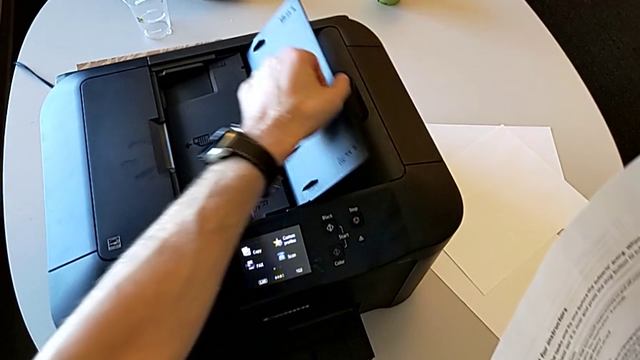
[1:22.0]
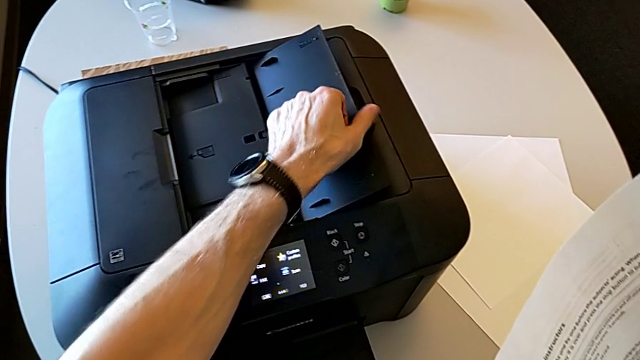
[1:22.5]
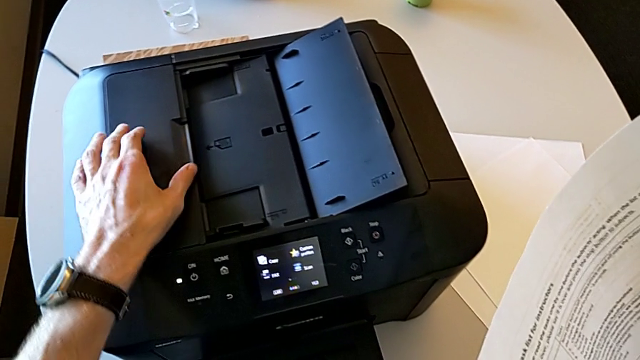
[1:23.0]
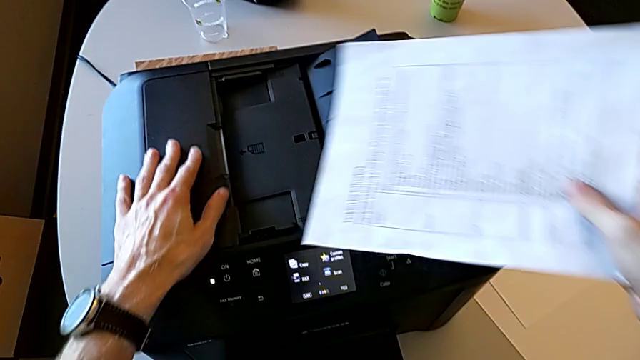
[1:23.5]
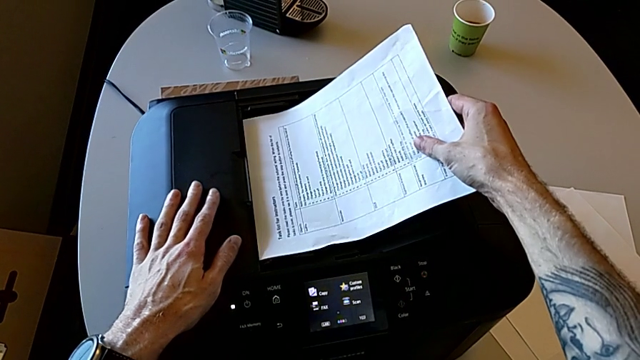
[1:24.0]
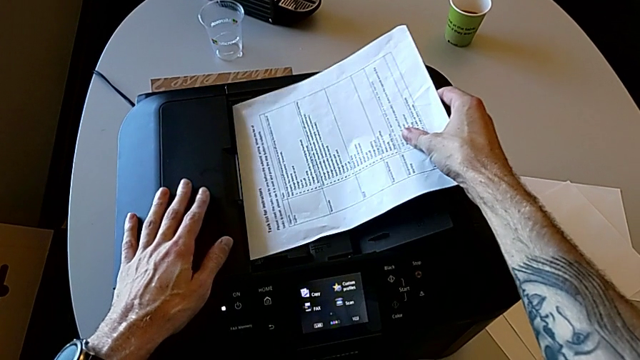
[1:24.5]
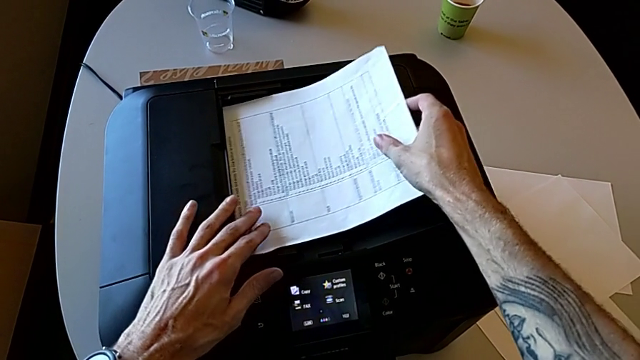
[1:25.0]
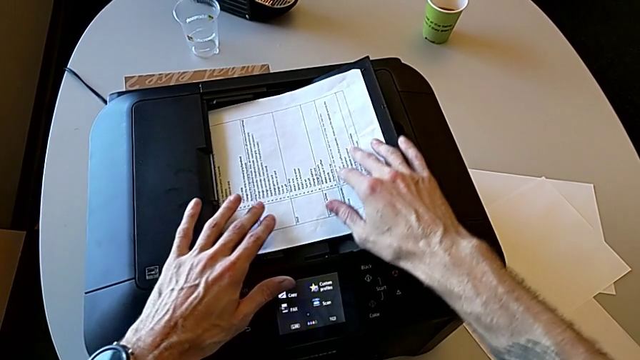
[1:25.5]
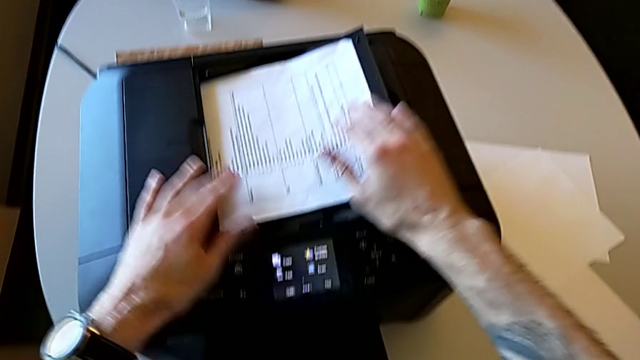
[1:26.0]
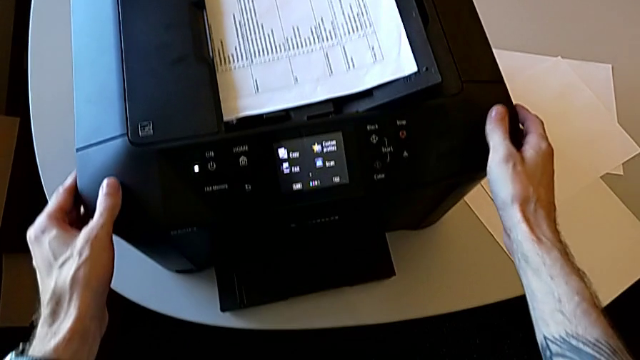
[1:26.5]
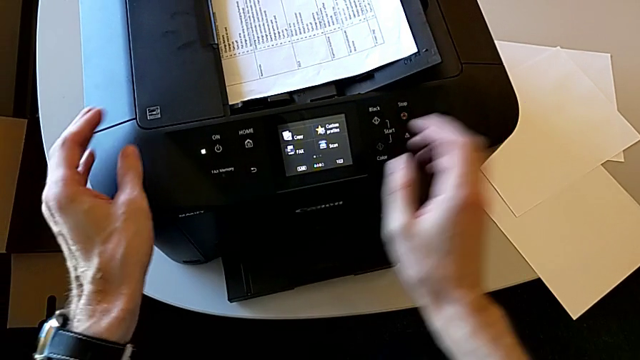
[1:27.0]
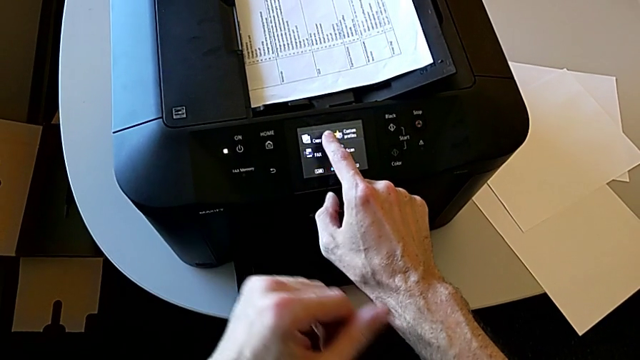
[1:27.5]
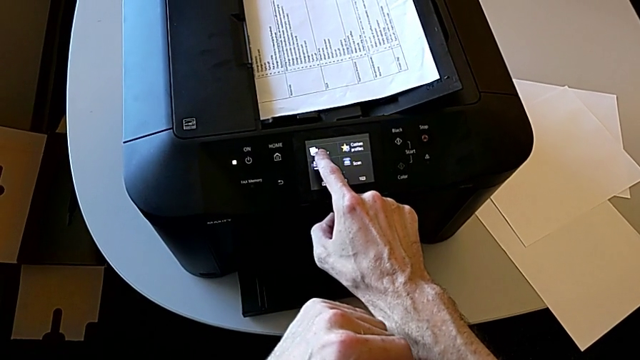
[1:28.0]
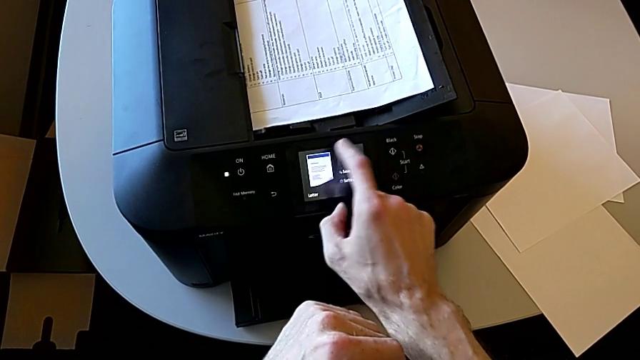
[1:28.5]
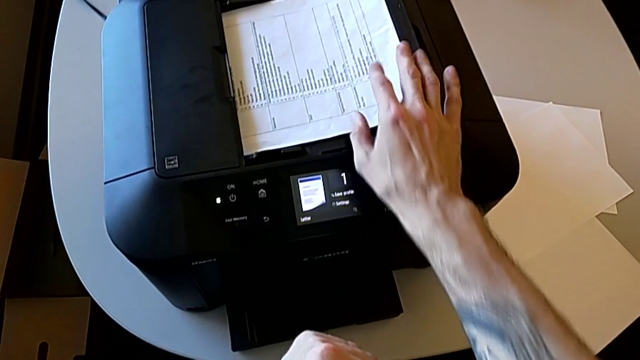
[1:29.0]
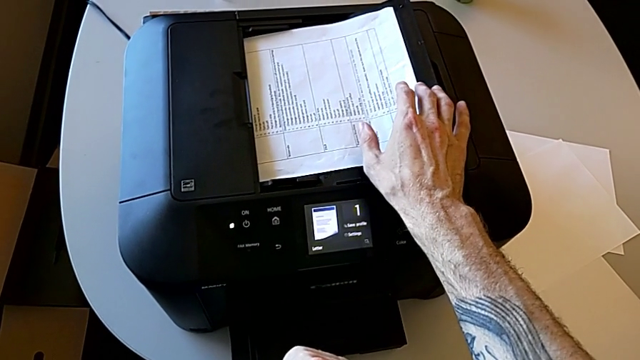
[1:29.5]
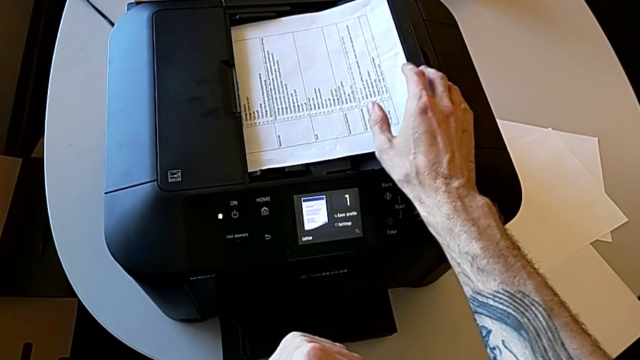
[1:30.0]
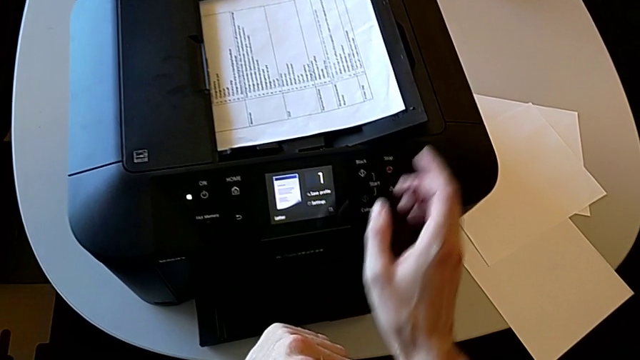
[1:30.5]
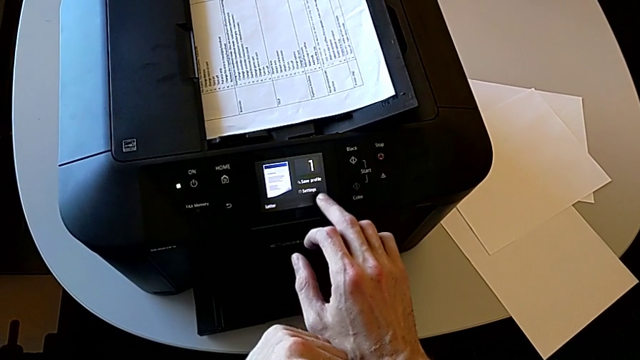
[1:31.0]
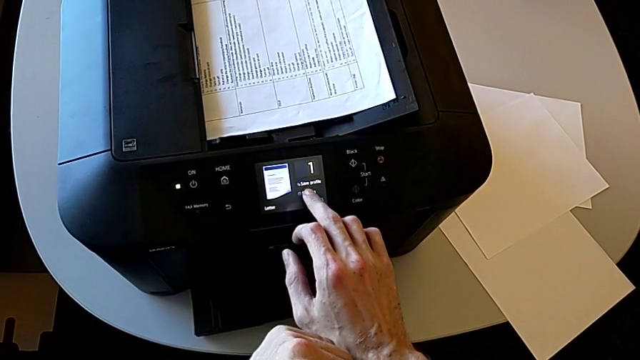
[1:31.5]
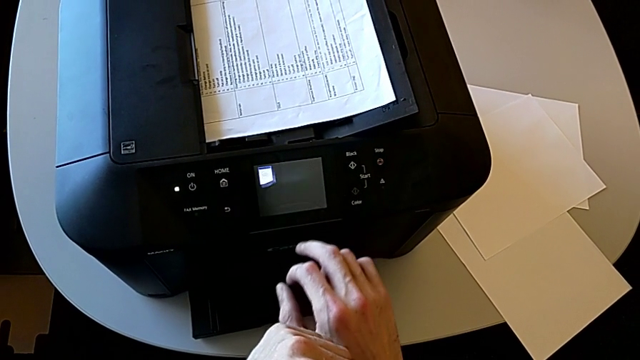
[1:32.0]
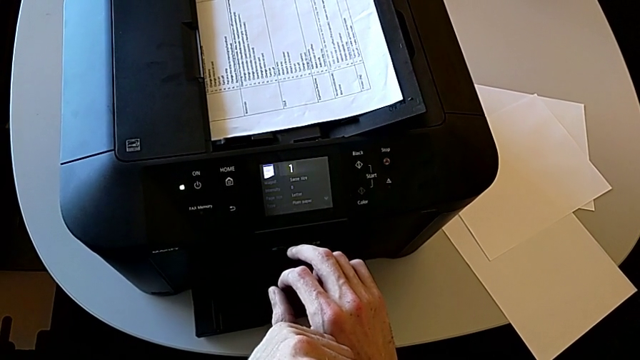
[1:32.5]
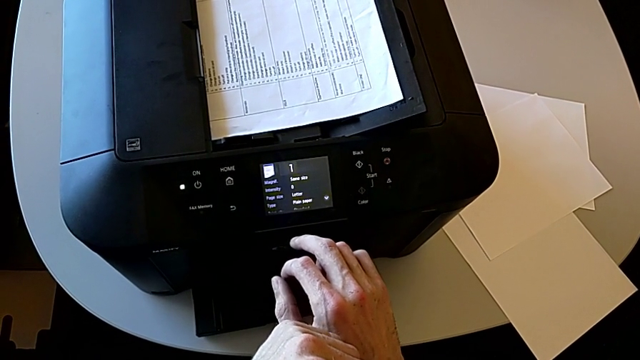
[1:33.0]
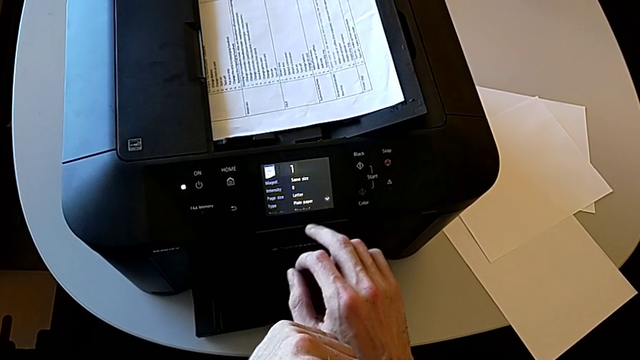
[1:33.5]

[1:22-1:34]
The camera wearer is copying. They open the right tray shield, place the paper stack, click the touch screen, align the paper stack and click the touch screen.

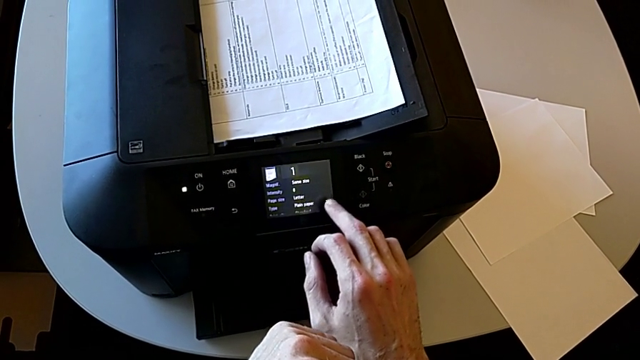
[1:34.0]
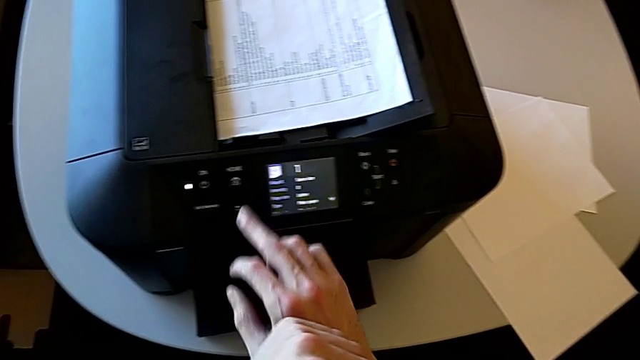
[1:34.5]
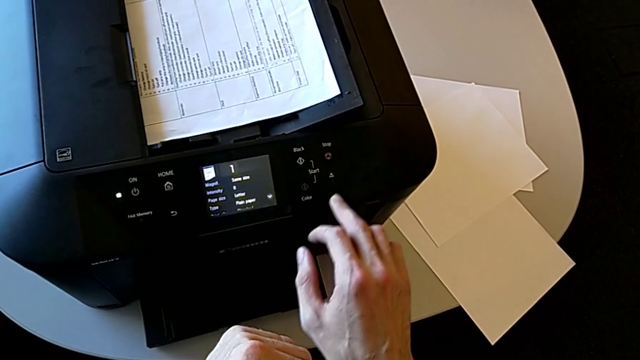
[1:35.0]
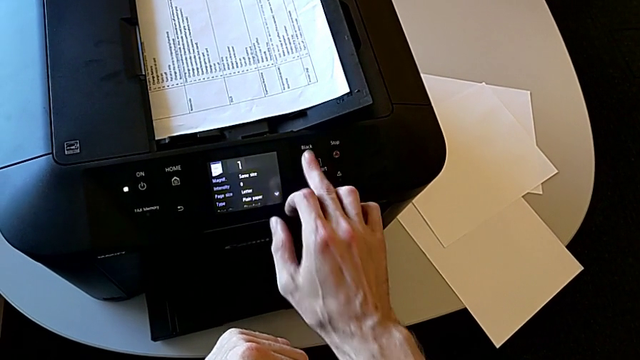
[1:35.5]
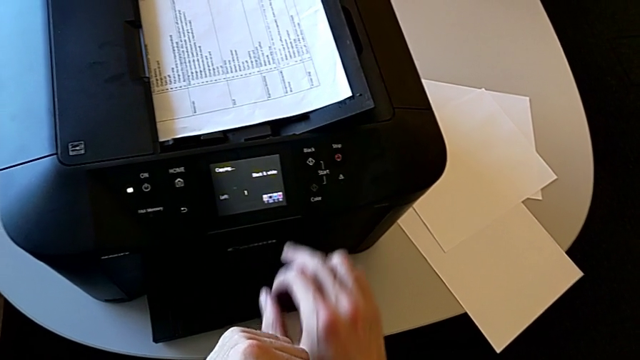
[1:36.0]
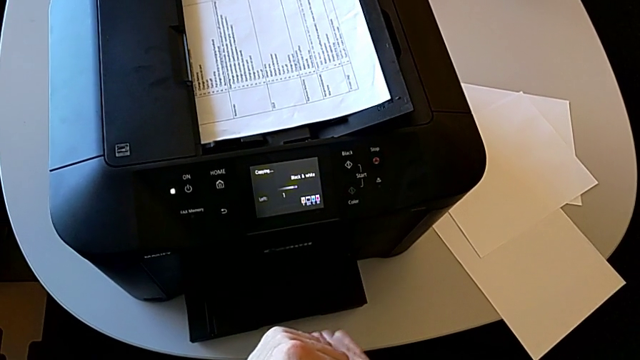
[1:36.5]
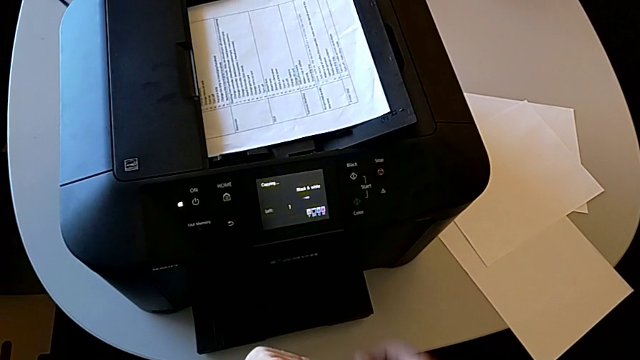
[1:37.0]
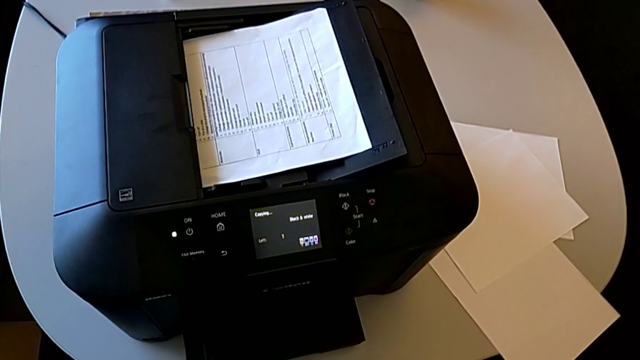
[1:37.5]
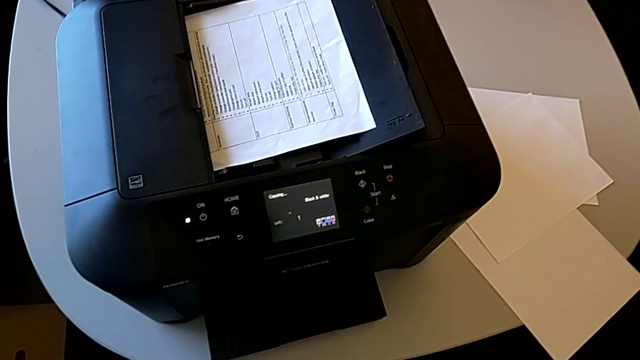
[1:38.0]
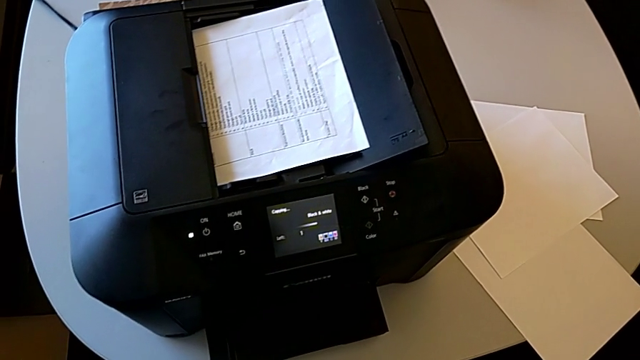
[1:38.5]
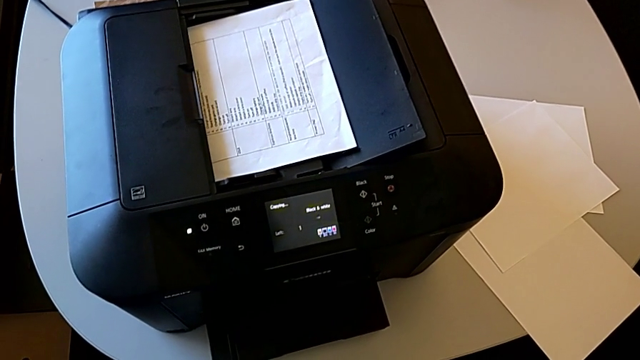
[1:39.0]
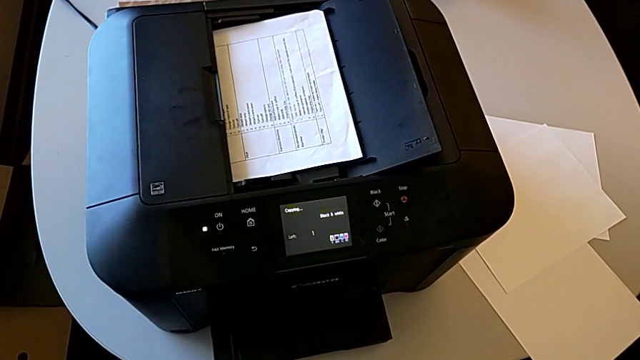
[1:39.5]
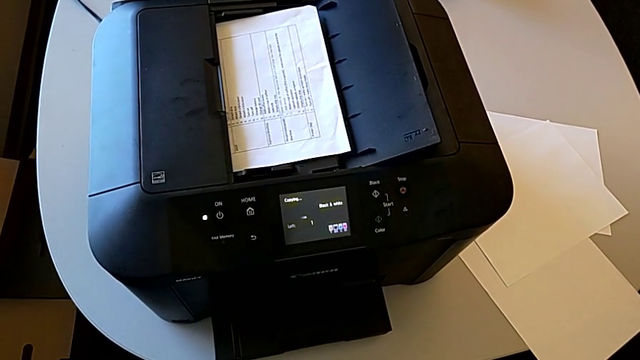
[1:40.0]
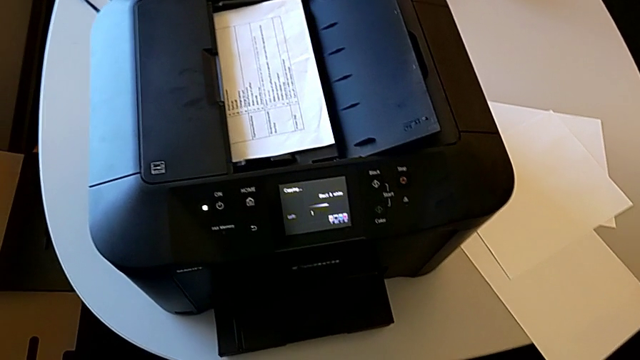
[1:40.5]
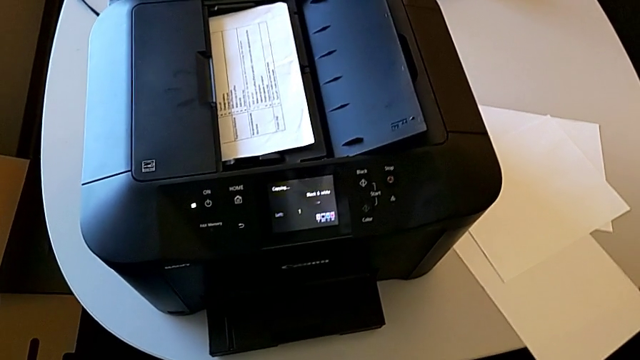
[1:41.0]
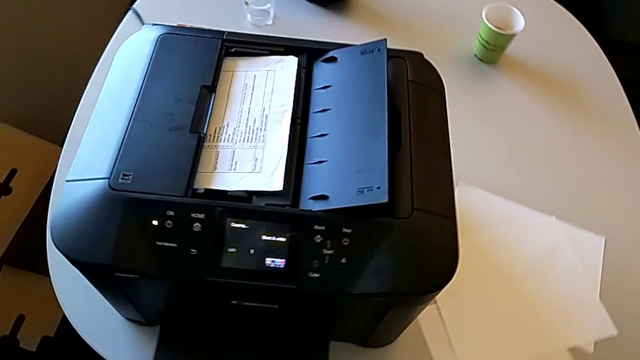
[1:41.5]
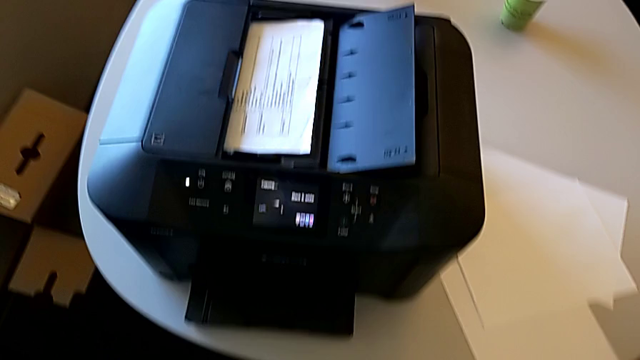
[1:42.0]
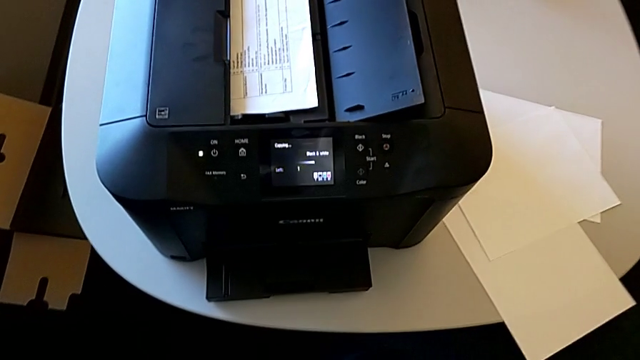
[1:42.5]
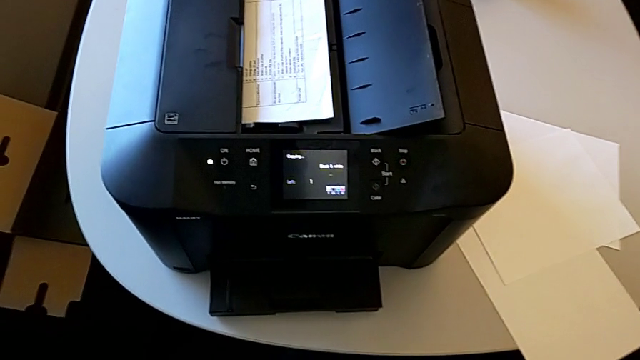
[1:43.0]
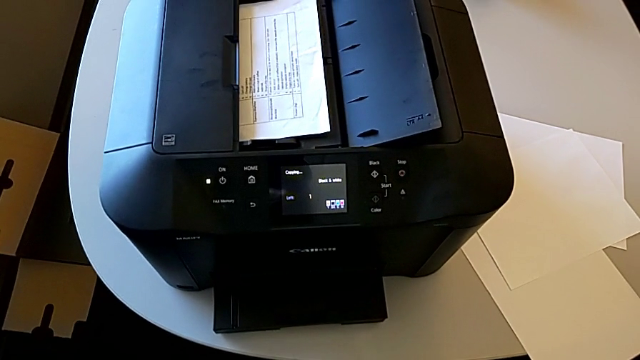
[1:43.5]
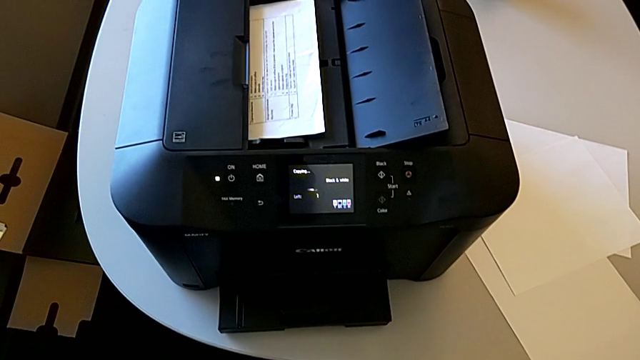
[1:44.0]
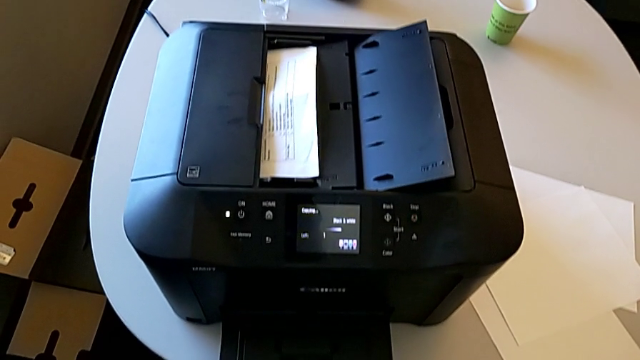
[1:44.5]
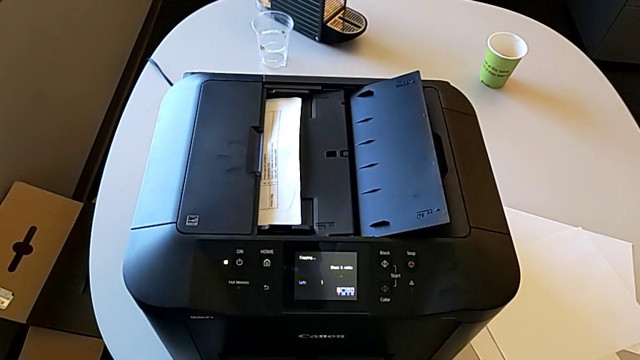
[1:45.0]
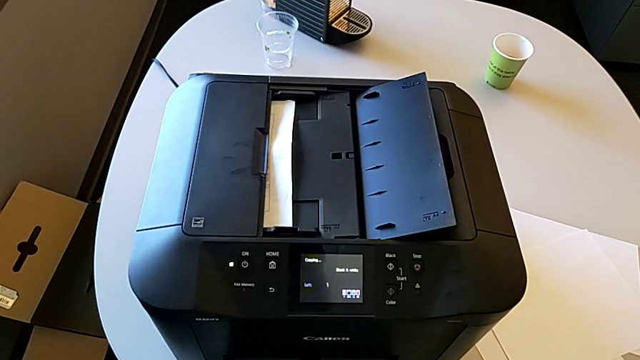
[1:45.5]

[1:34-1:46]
The camera wearer is copying. They press the button.
